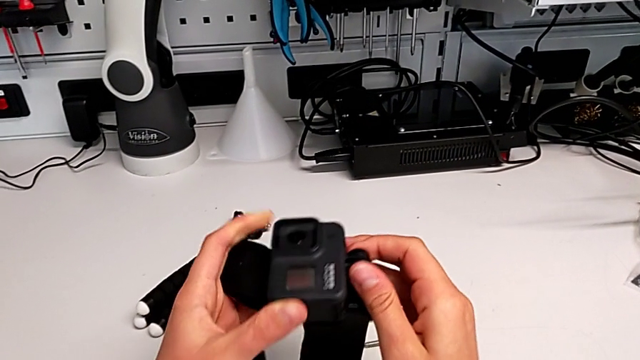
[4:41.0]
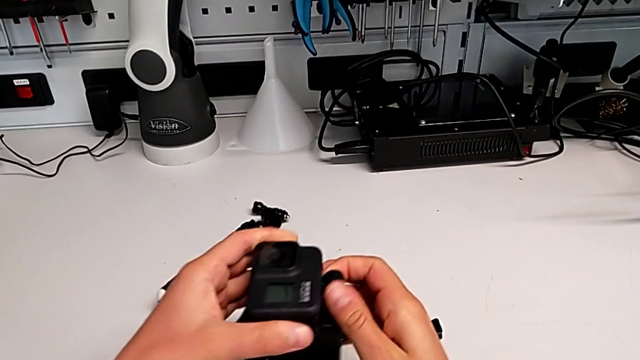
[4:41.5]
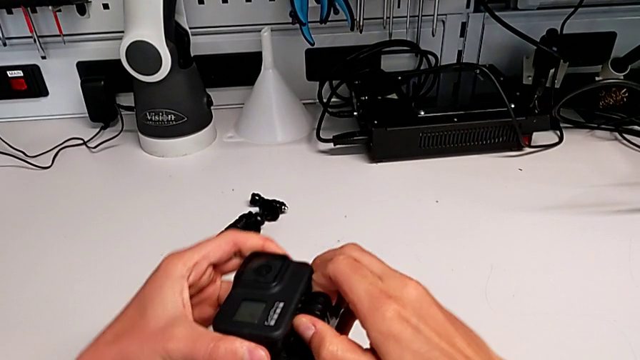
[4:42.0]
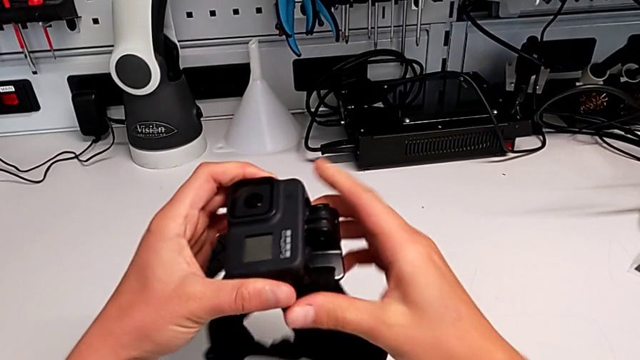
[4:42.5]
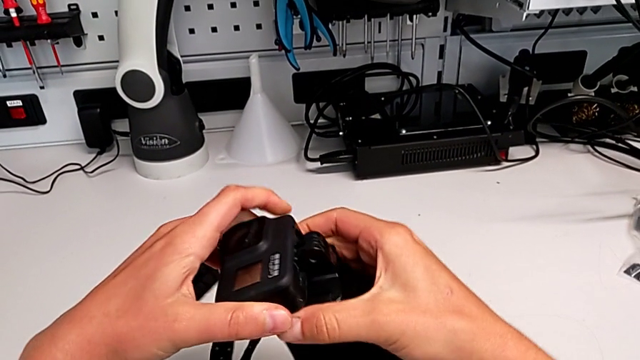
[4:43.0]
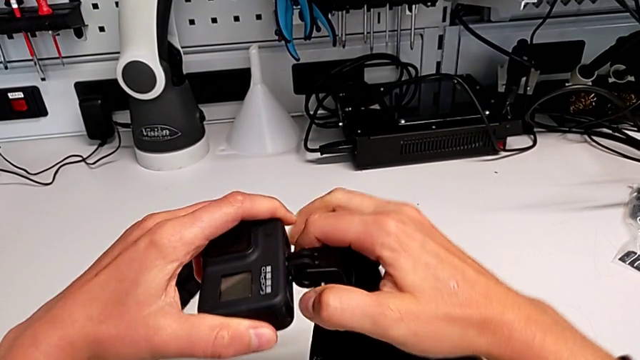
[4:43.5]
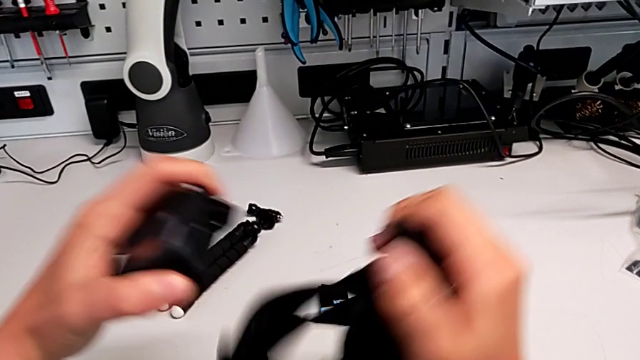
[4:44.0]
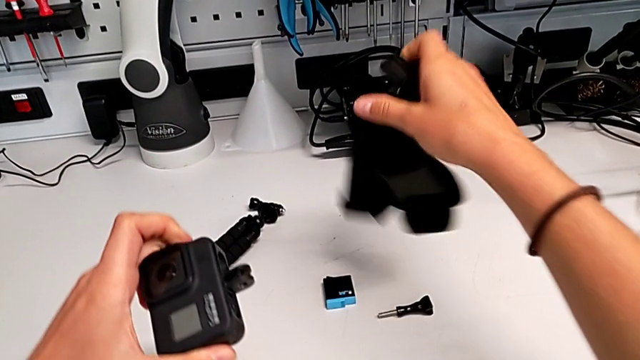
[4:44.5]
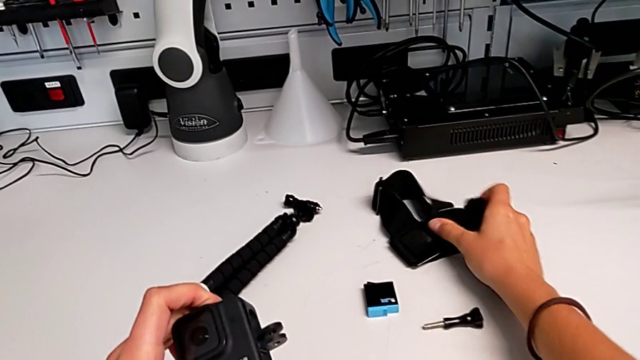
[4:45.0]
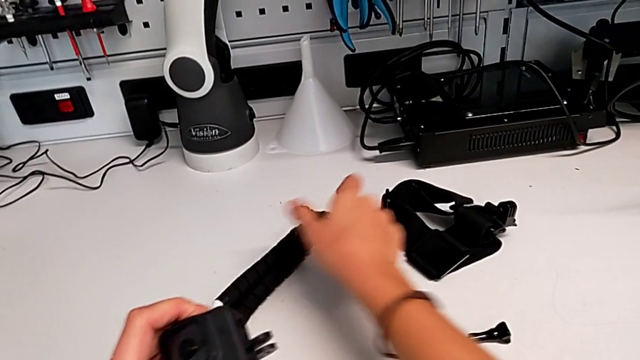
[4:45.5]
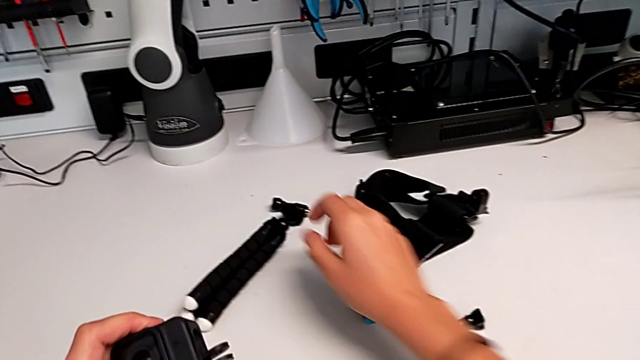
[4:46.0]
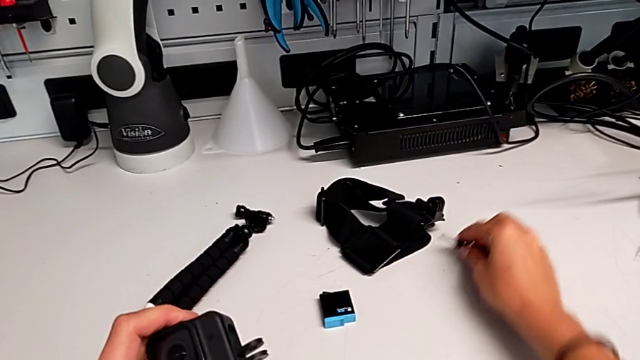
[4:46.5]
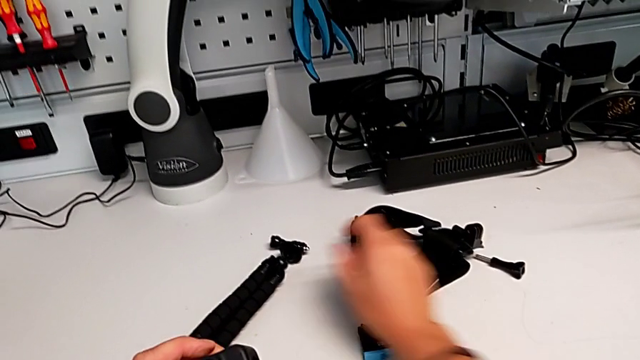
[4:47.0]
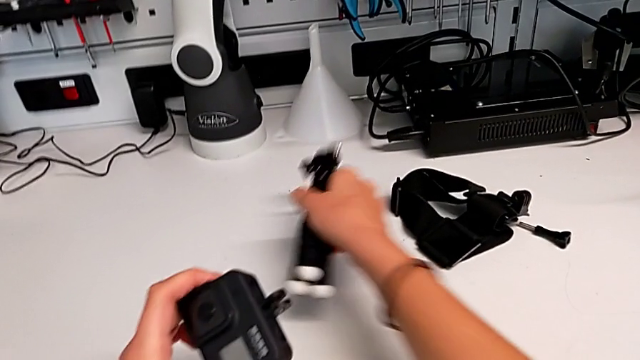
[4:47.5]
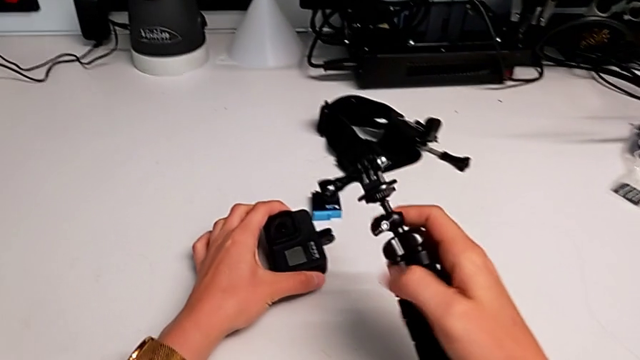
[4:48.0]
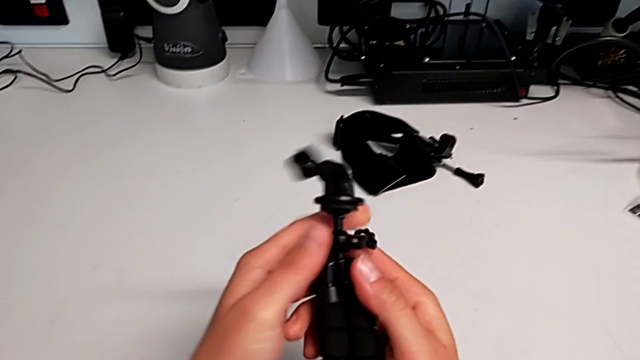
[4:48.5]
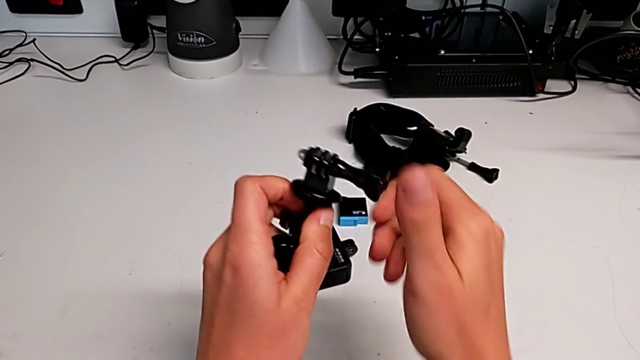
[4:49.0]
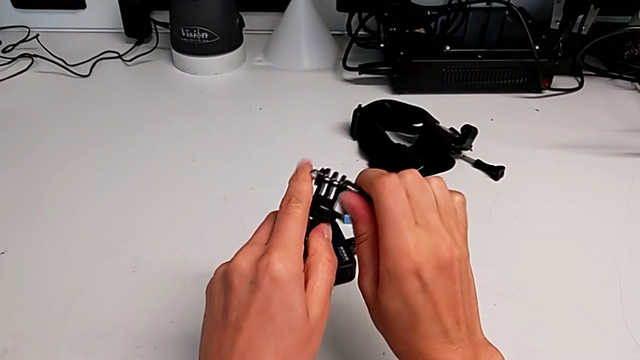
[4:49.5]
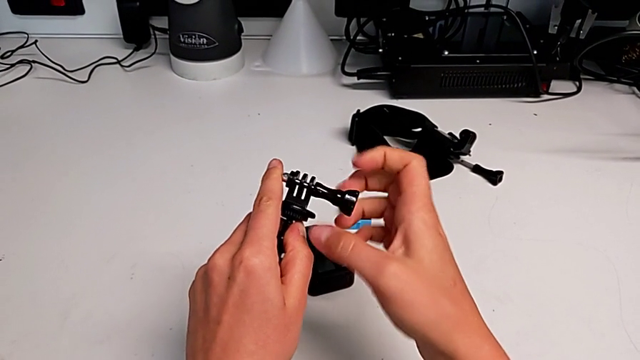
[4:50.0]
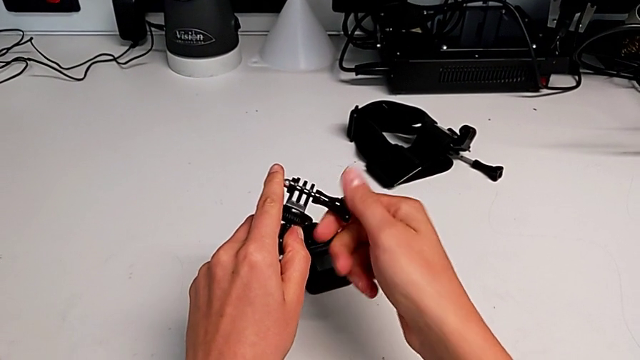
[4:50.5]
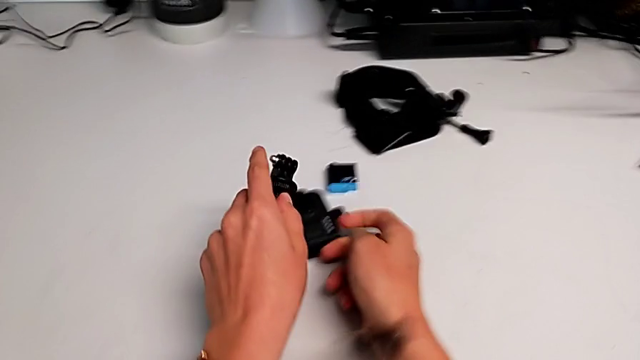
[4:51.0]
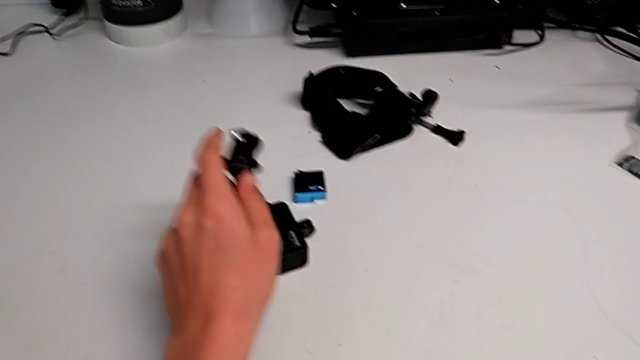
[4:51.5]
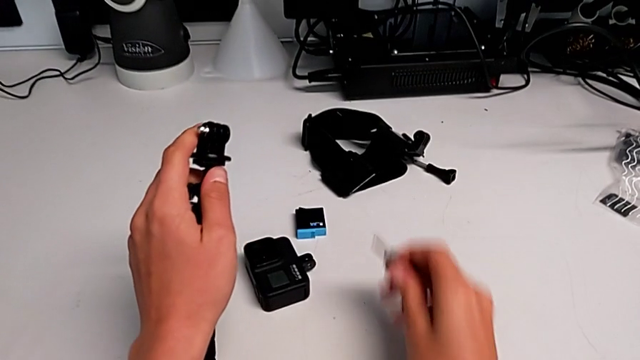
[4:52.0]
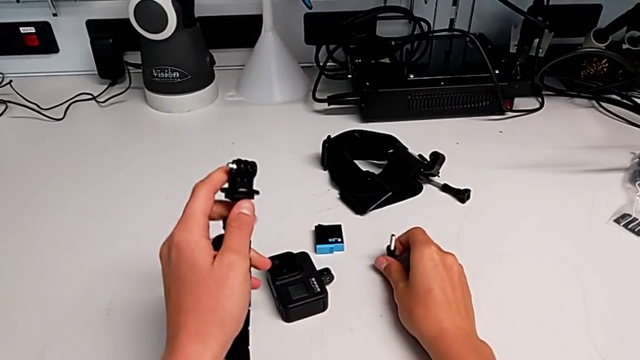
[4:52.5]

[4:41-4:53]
The camera wearer is replacing the strap with a handheld grip. They withdraw the strap, place it, slide the screw, lift the handheld grip, unscrew the screw, withdraw it, drop it and align it.

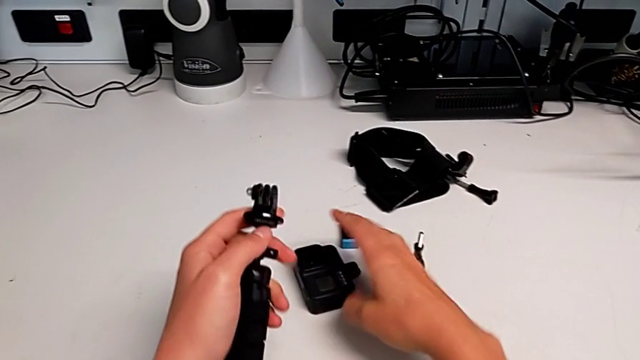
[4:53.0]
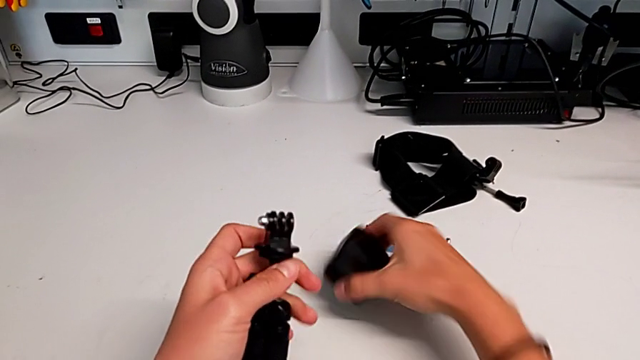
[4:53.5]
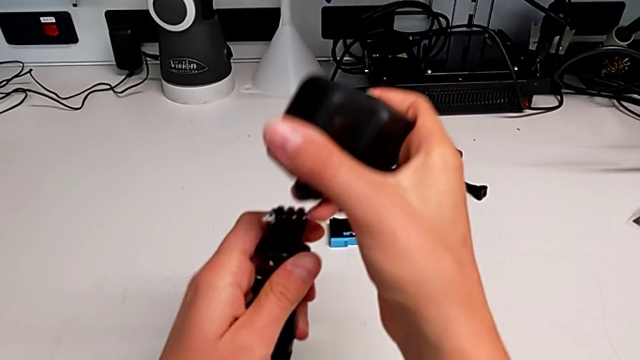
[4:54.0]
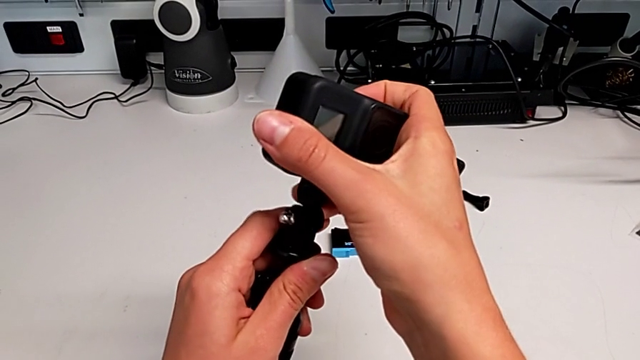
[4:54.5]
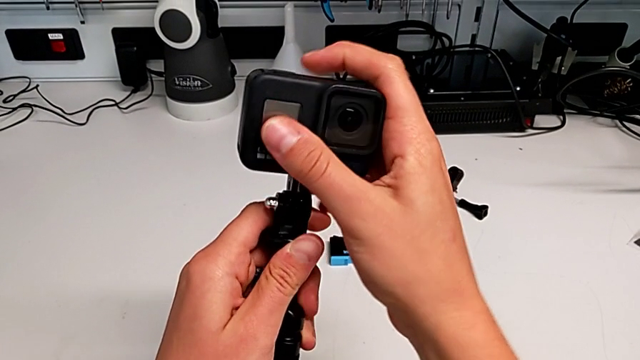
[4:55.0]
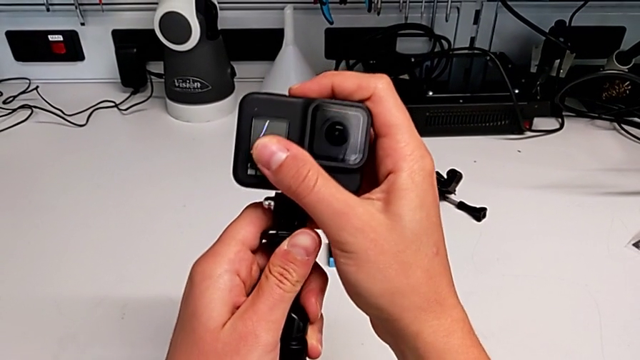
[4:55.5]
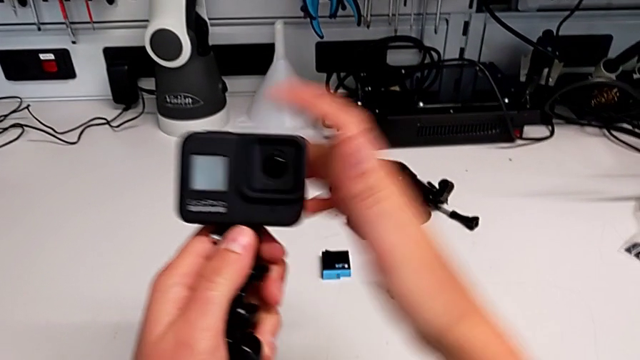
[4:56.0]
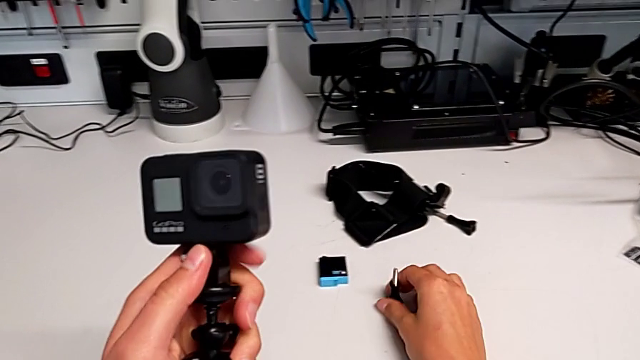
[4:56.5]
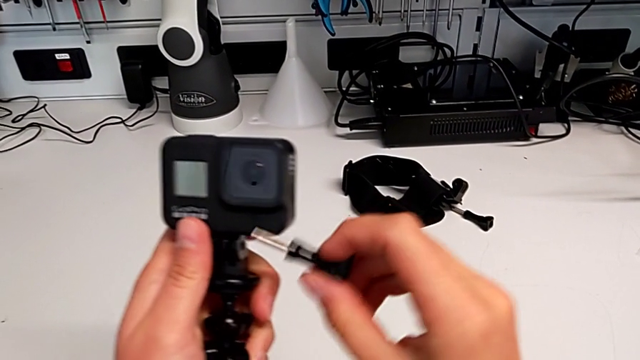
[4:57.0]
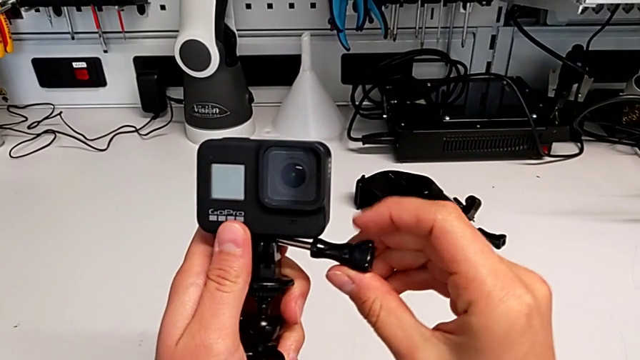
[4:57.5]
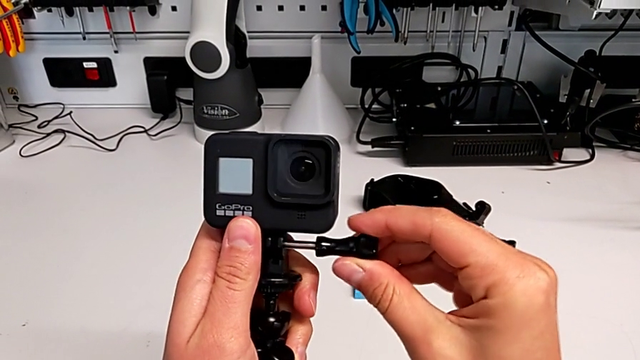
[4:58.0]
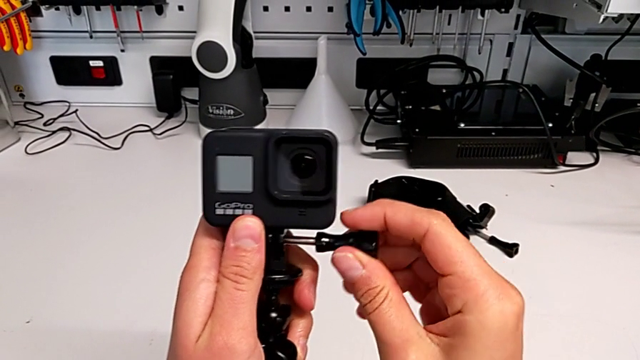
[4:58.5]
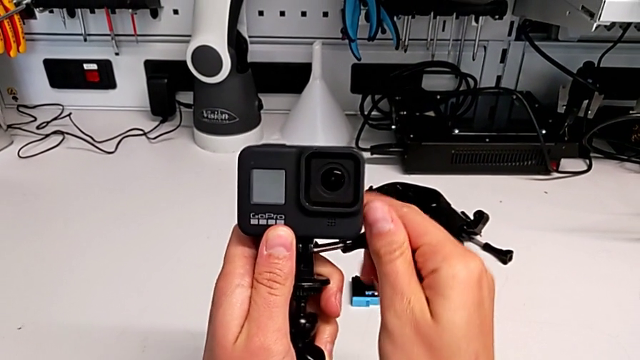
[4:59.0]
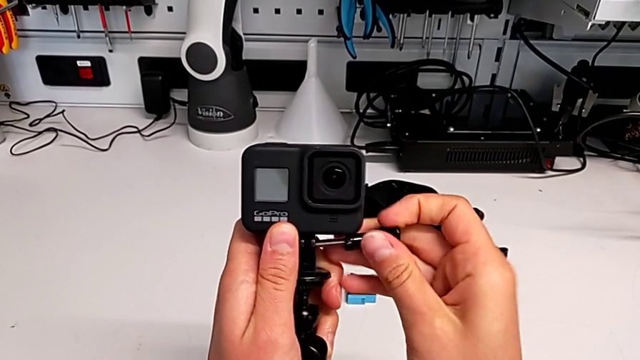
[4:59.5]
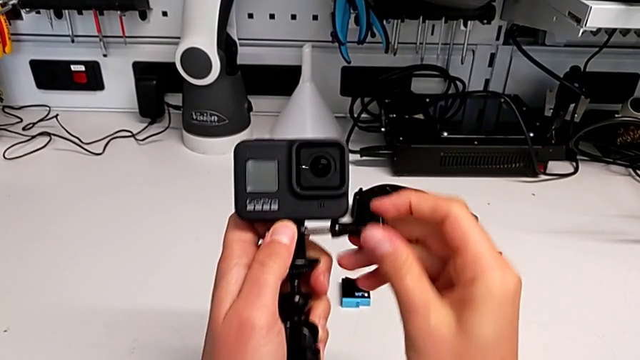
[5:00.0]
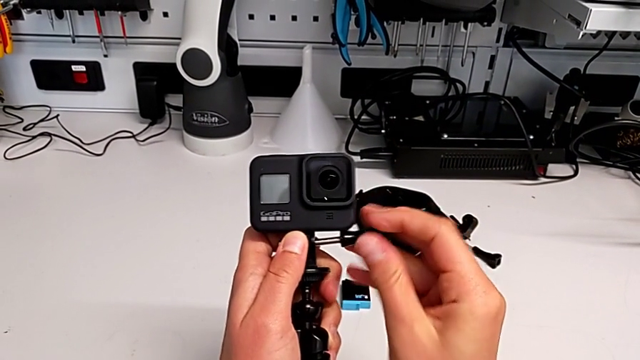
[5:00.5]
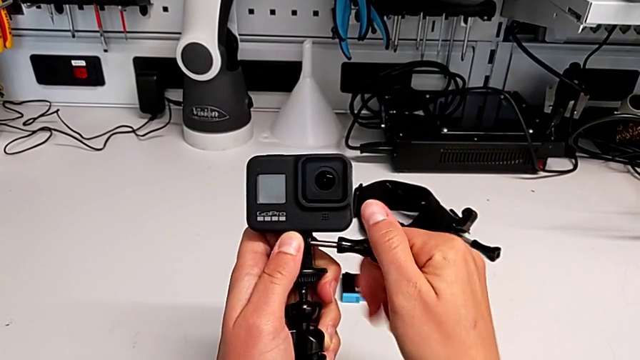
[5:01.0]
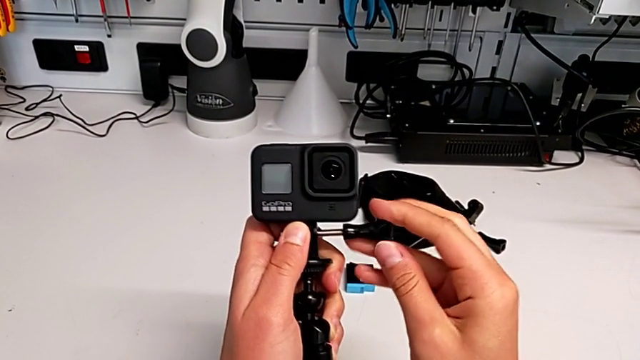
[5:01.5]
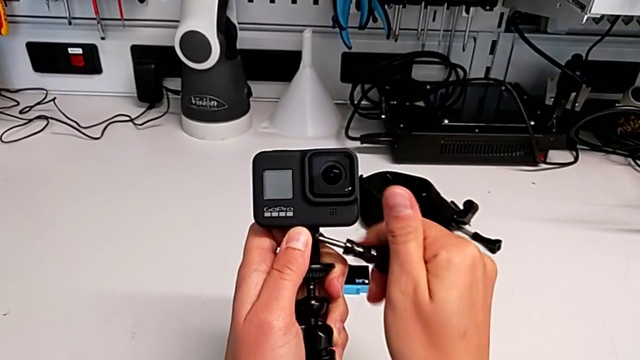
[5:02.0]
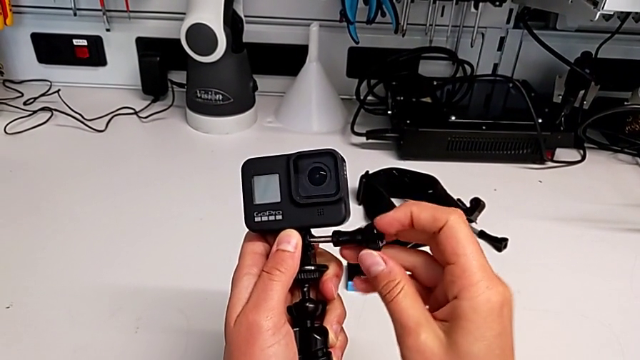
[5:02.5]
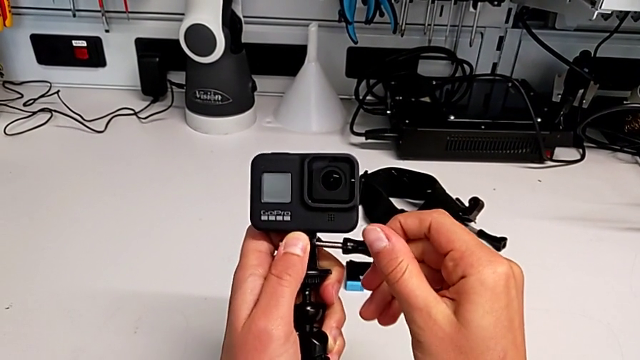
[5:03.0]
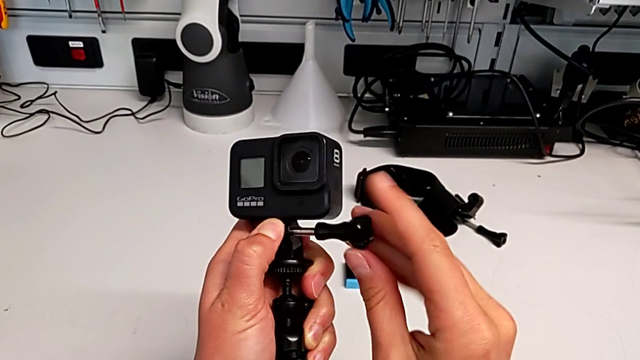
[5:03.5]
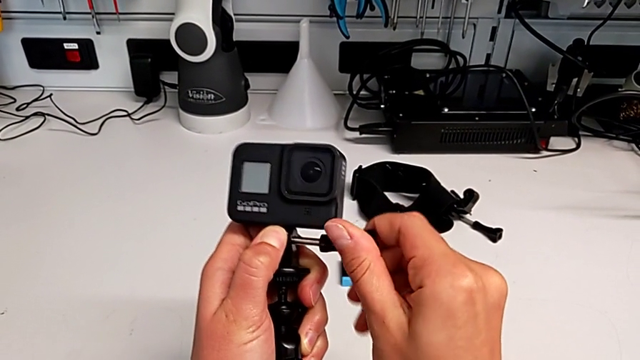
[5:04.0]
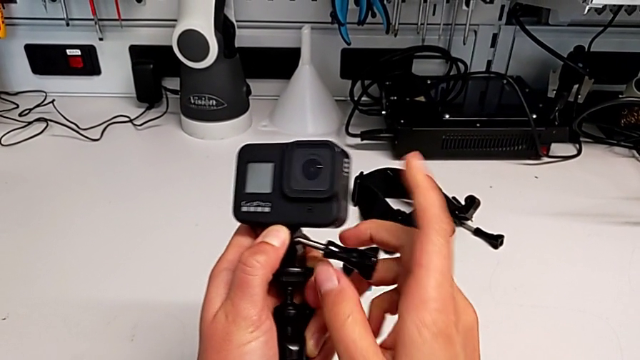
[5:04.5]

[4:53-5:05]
The camera wearer is replacing the strap with a handheld grip. They assemble the GoPro, grab the screw, insert it and screw it.
